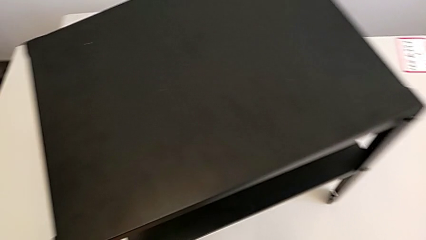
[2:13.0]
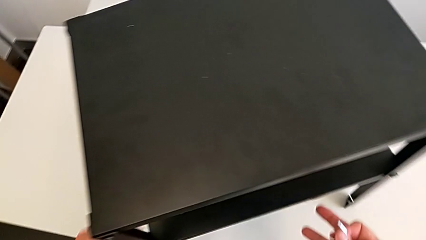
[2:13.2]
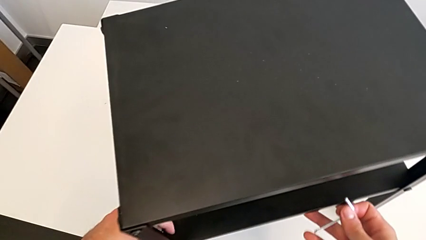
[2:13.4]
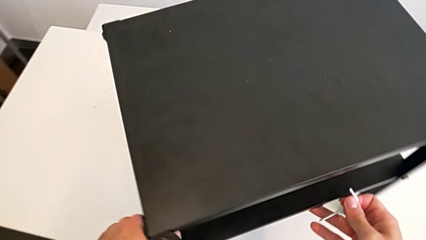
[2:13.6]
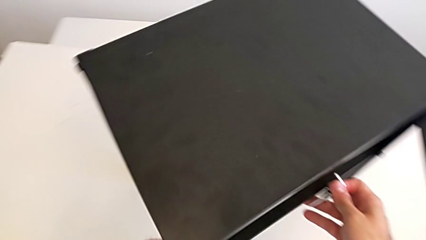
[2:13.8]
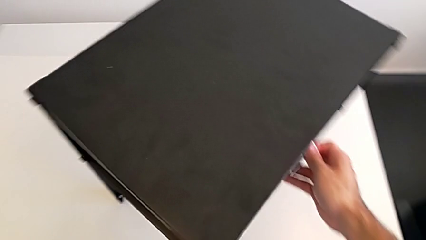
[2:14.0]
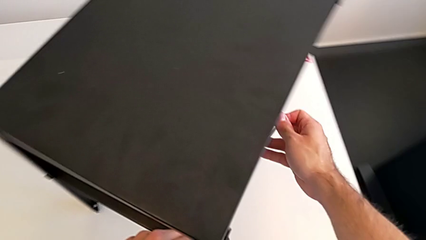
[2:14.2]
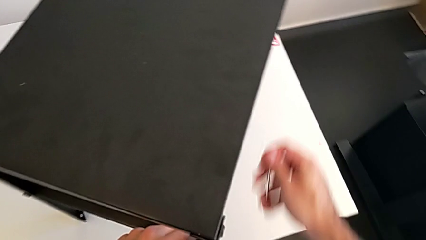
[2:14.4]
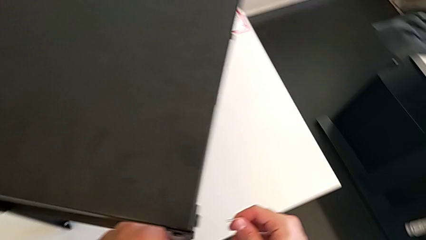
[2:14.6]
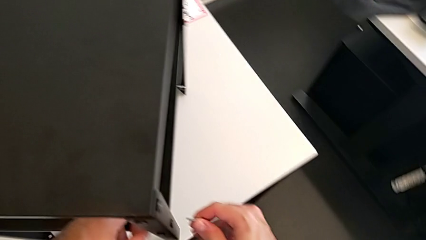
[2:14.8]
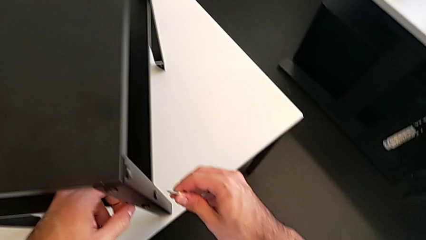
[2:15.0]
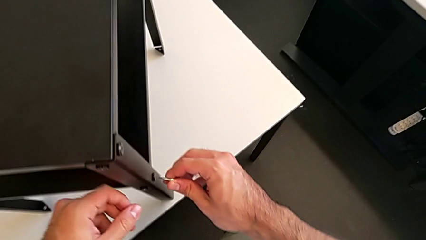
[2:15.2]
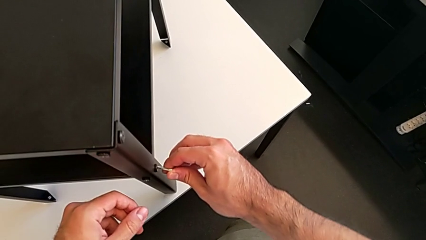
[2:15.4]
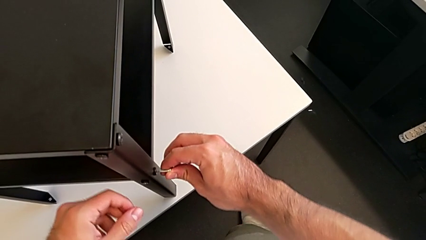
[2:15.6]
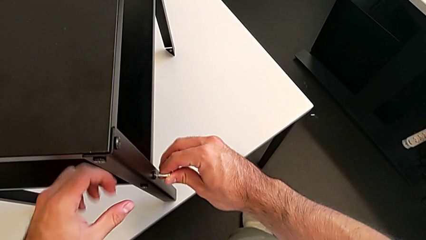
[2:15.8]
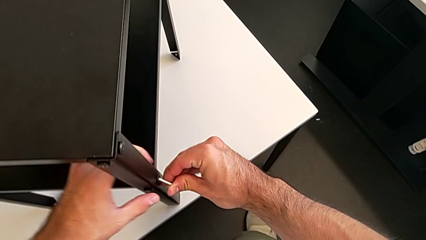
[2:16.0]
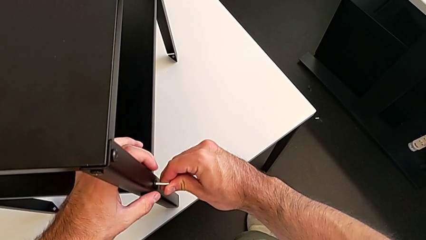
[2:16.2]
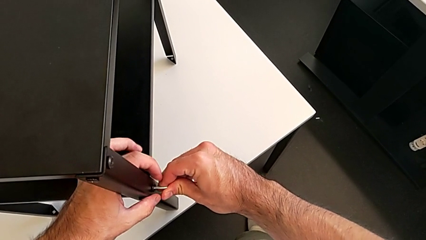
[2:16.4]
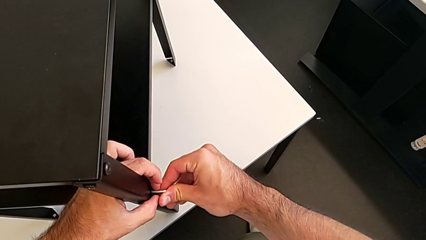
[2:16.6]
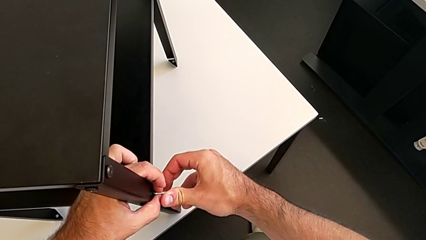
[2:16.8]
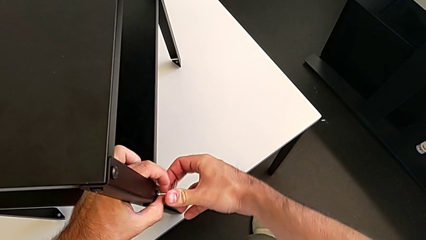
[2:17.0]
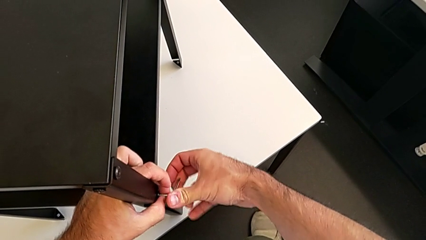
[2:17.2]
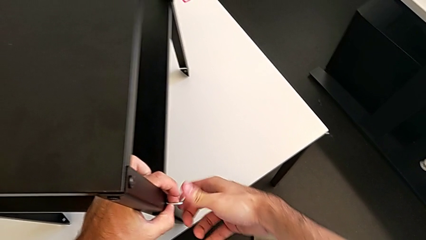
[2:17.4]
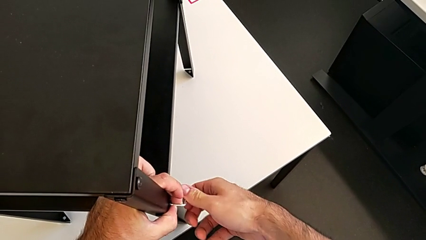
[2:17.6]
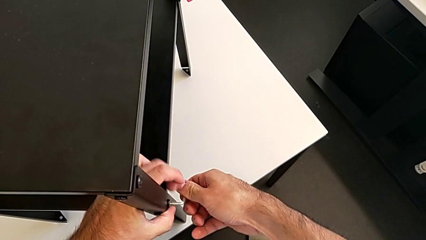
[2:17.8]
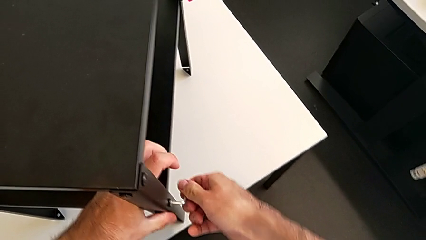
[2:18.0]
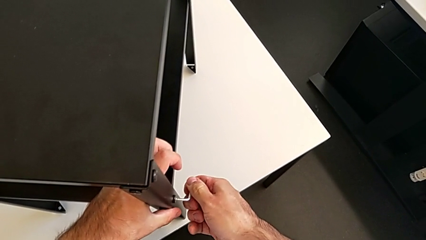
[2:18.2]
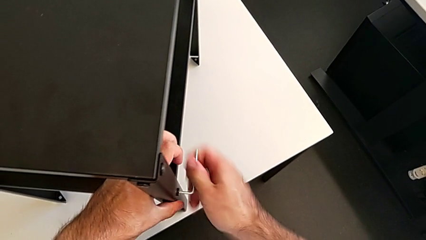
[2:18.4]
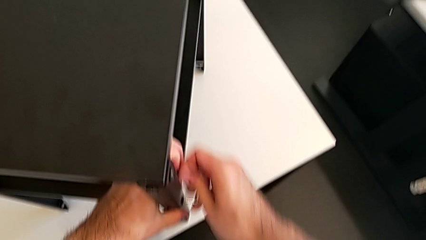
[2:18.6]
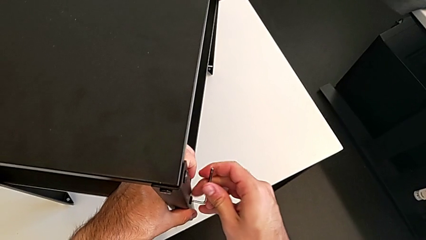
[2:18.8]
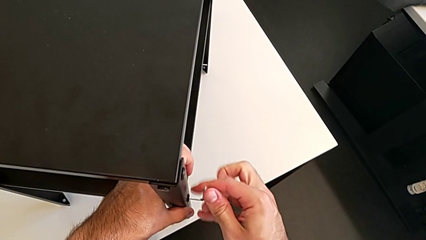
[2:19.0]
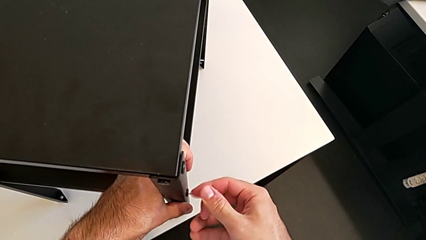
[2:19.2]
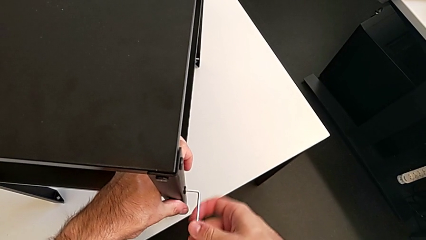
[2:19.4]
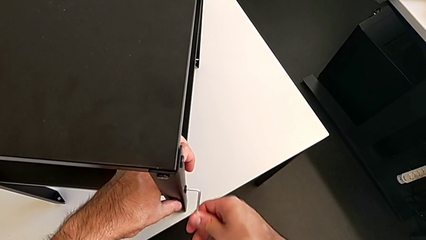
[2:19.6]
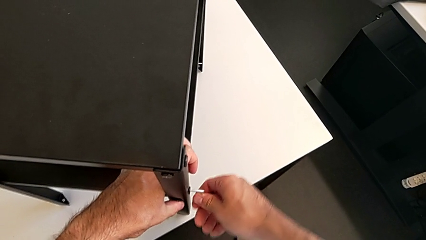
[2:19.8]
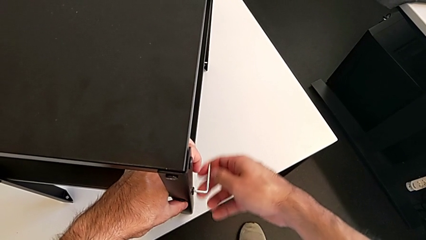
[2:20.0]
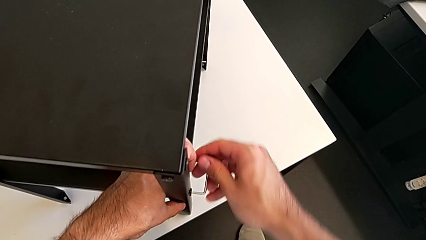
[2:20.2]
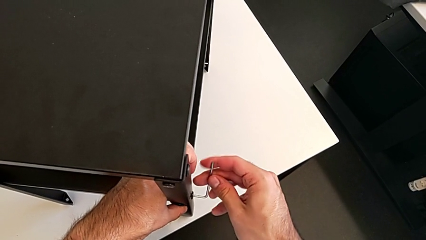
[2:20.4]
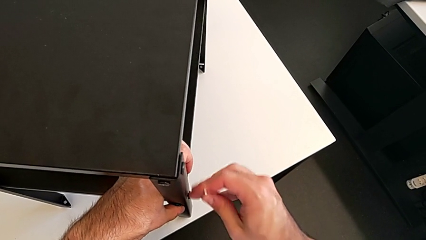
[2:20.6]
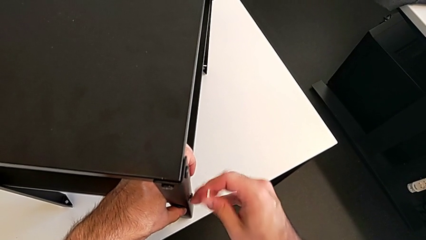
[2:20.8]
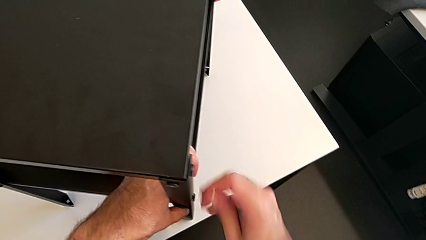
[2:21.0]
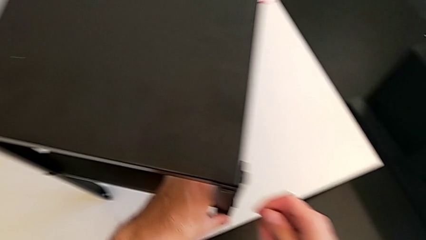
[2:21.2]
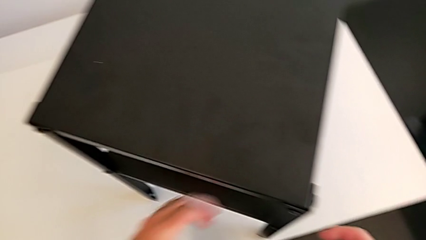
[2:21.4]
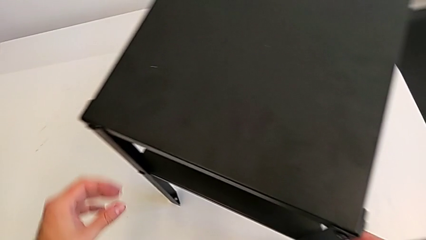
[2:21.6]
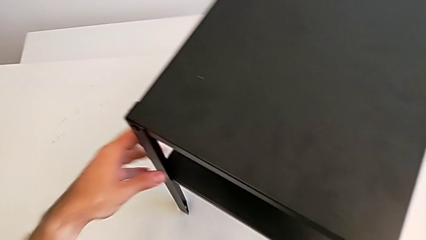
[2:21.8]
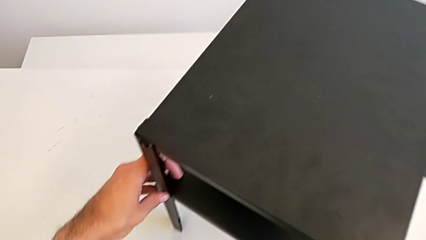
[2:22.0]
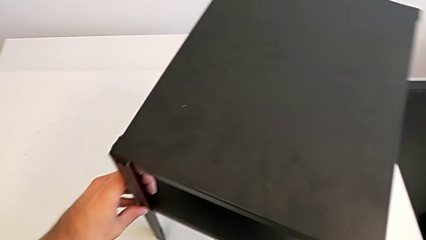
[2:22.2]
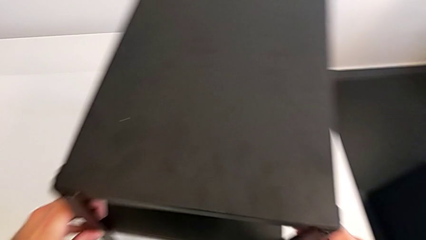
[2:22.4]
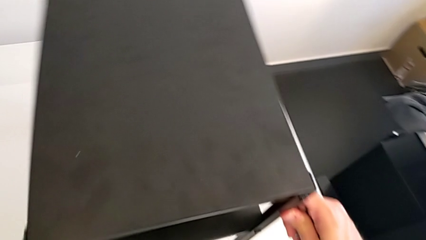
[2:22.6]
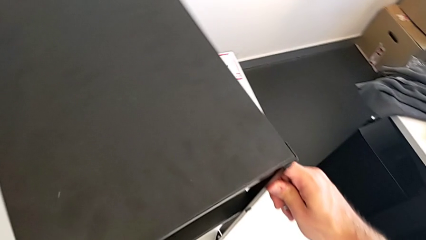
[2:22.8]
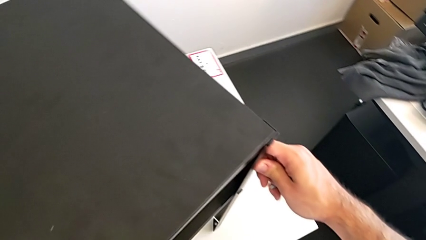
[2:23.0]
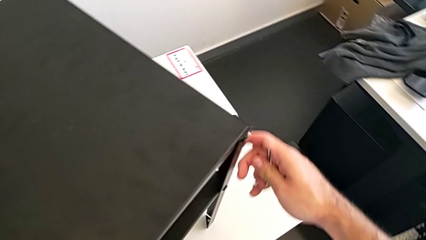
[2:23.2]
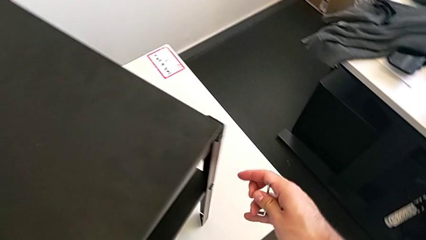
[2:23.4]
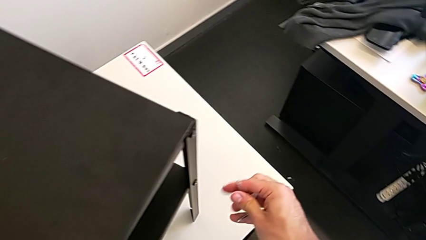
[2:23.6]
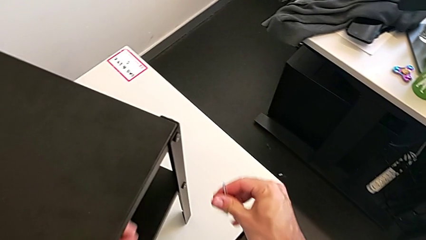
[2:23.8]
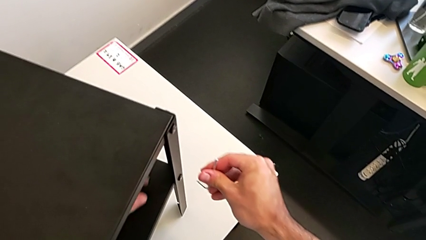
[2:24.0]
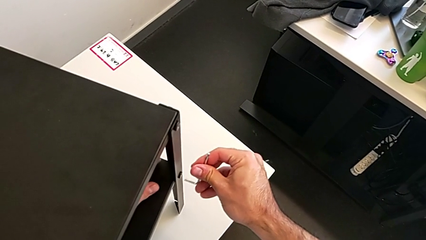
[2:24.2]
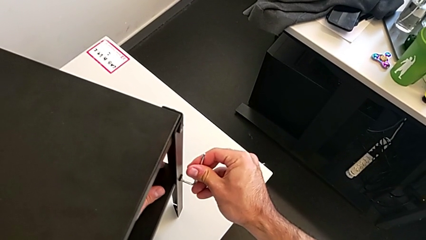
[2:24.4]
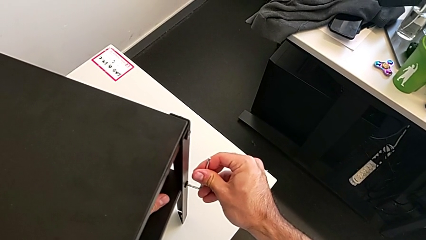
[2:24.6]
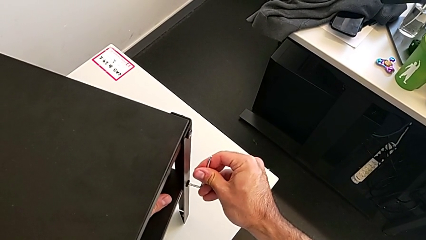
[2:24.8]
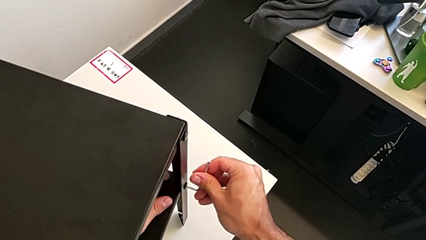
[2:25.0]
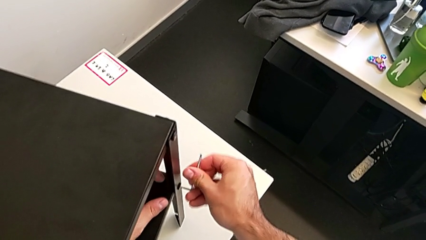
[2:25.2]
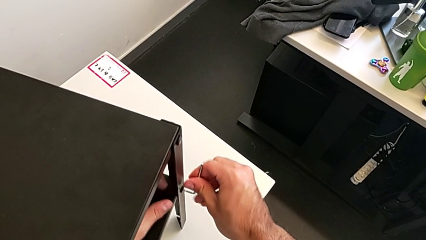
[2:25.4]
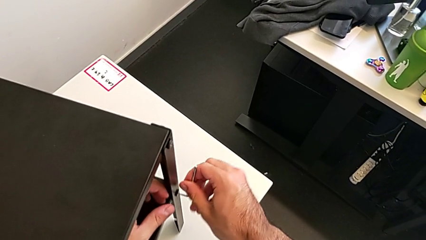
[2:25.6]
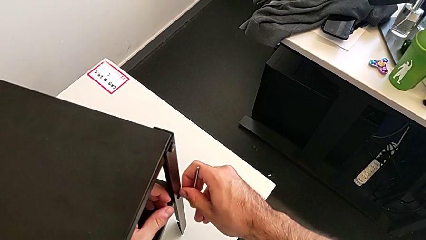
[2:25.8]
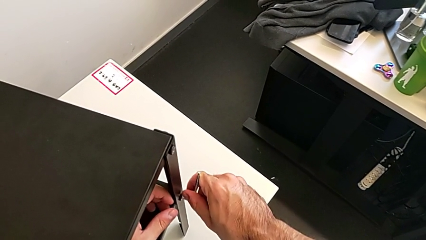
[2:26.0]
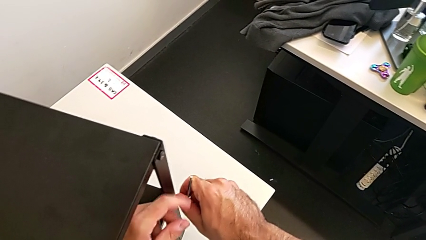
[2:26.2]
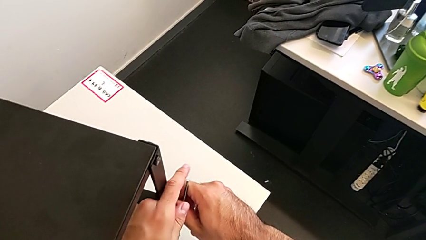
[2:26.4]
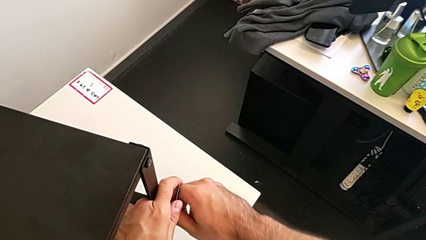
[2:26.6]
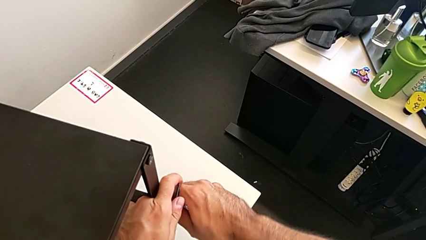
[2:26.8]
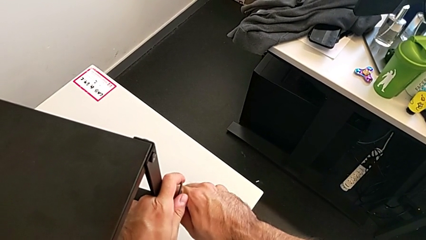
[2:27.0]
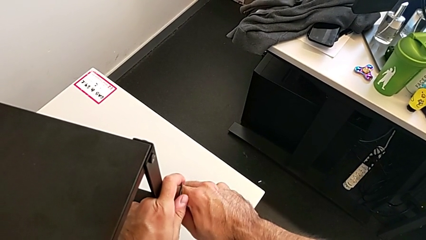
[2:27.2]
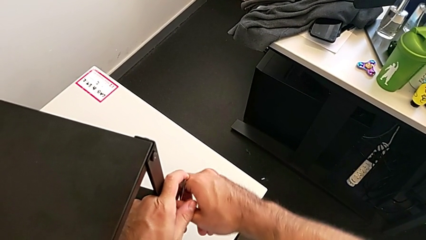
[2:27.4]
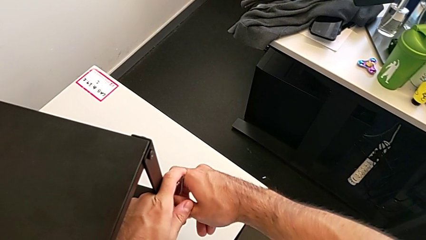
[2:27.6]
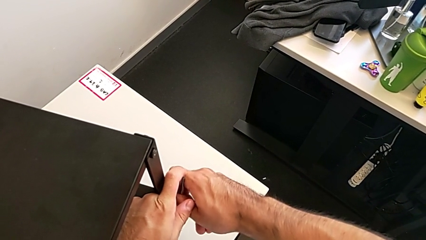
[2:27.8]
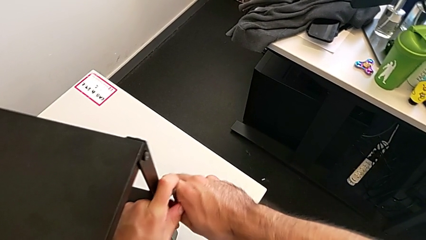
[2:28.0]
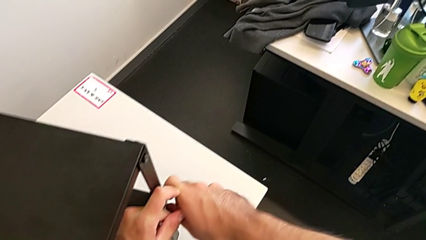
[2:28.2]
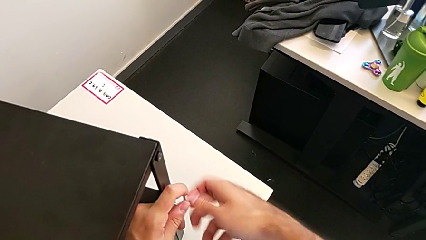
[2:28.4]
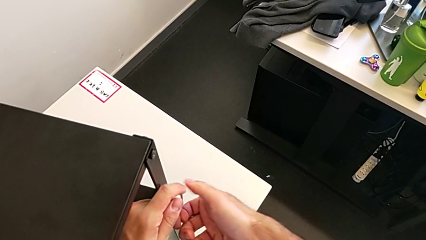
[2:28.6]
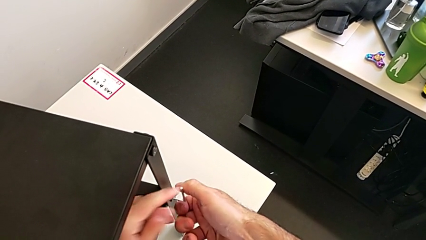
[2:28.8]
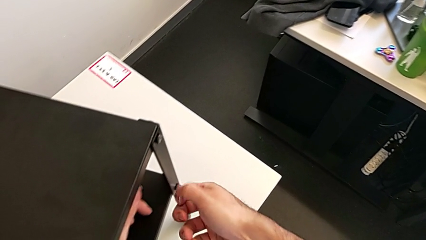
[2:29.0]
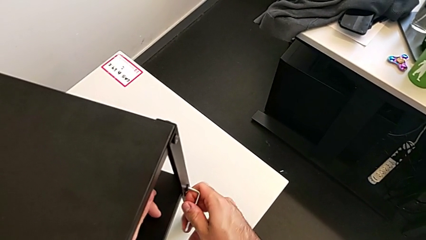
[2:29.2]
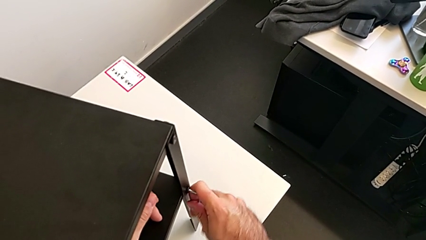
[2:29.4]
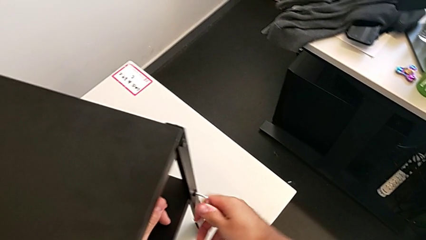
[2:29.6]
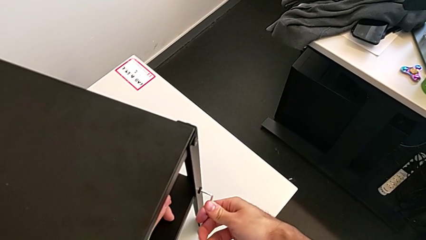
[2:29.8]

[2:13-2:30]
The camera wearer is unscrewing the bottom shelf. They rotate the nightstand, insert the Allen wrench, unscrew the hex socket head, withdraw the Allen wrench, rotate the nightstand, insert the Allen wrench and begin to unscrew the hex socket head.
